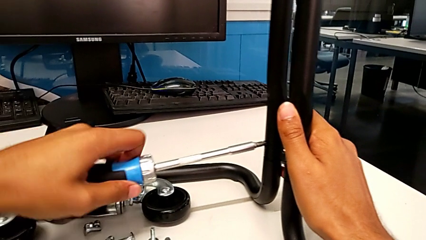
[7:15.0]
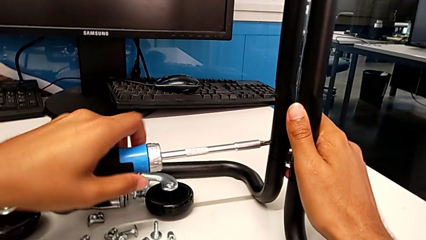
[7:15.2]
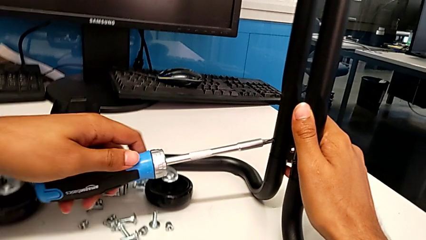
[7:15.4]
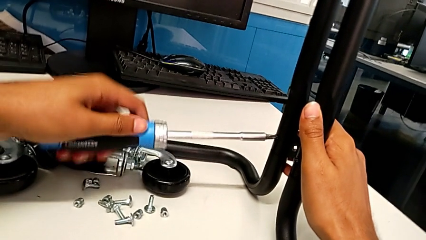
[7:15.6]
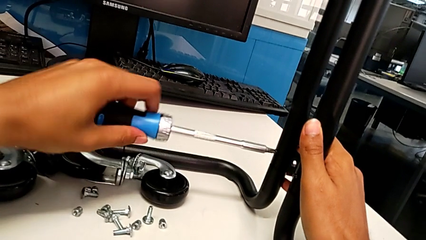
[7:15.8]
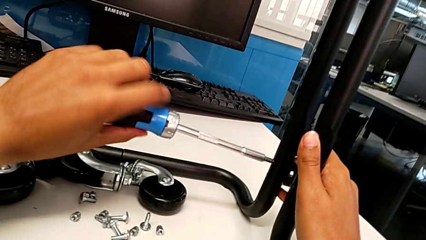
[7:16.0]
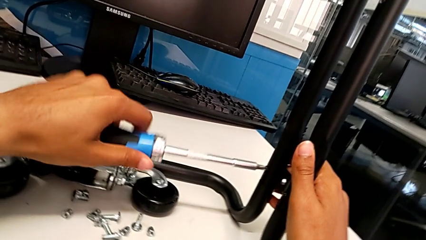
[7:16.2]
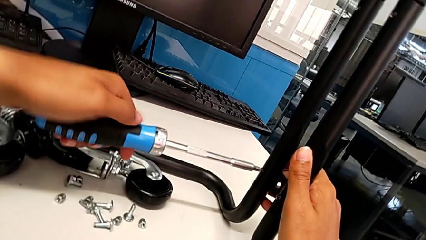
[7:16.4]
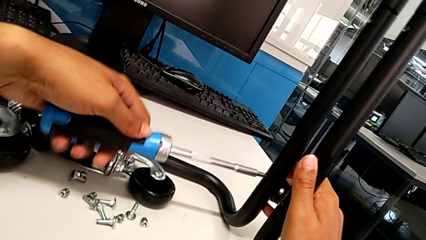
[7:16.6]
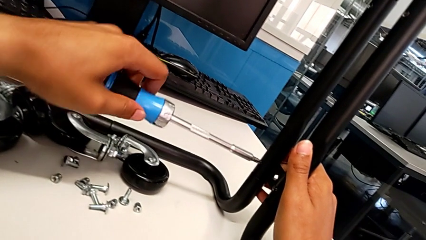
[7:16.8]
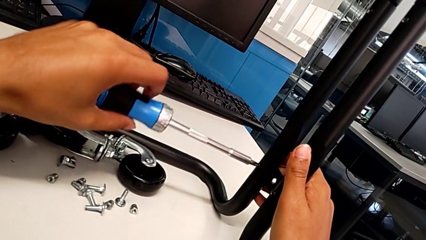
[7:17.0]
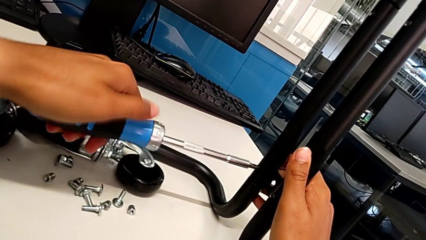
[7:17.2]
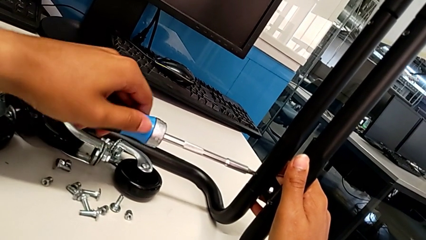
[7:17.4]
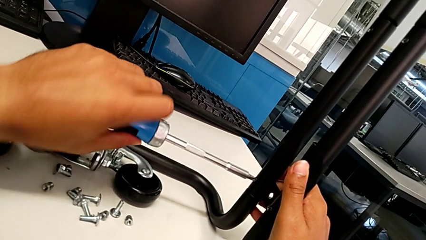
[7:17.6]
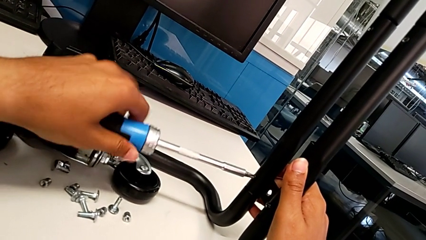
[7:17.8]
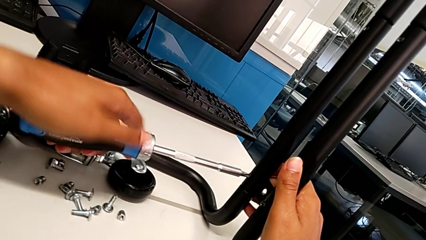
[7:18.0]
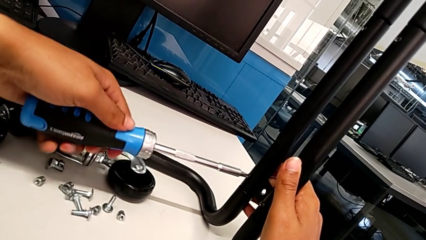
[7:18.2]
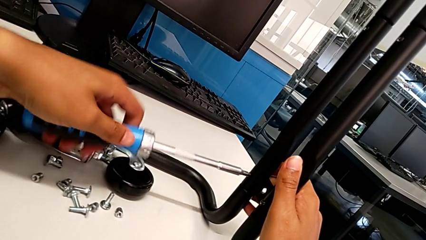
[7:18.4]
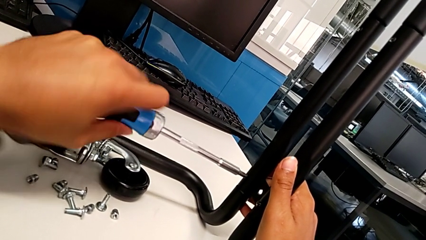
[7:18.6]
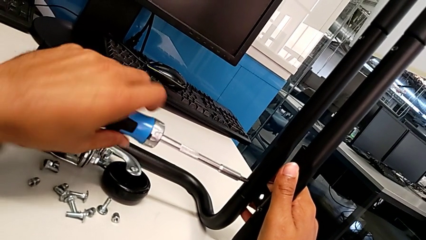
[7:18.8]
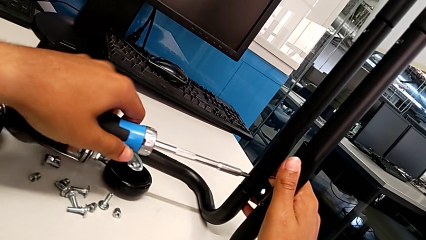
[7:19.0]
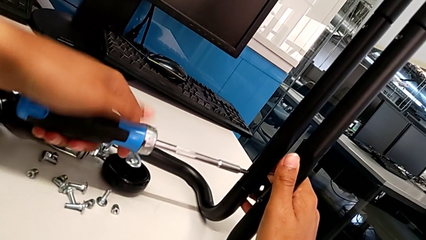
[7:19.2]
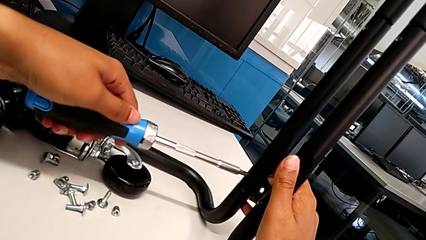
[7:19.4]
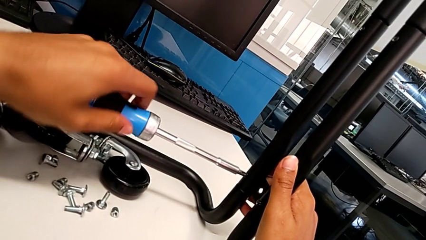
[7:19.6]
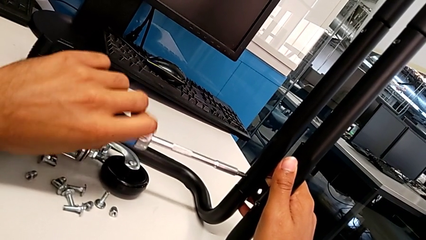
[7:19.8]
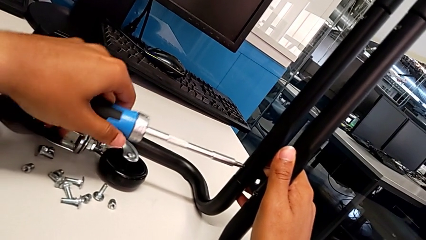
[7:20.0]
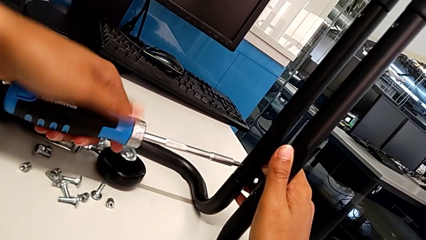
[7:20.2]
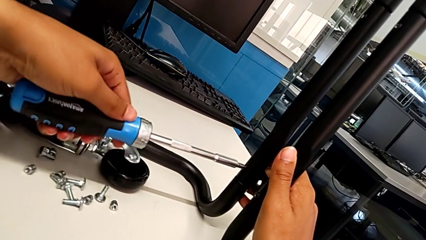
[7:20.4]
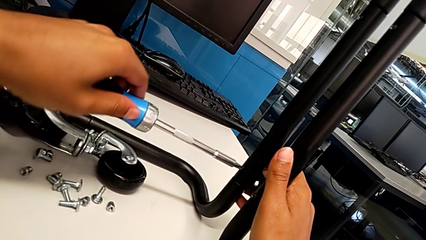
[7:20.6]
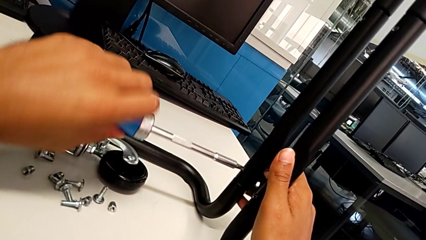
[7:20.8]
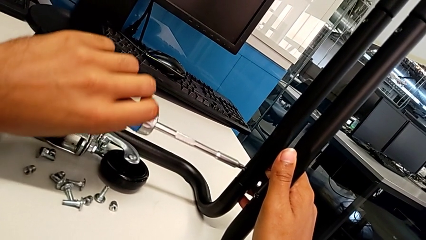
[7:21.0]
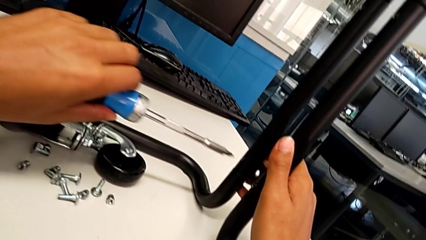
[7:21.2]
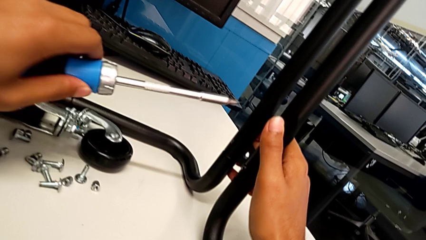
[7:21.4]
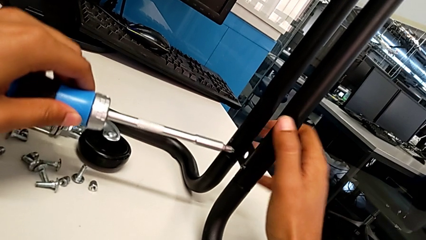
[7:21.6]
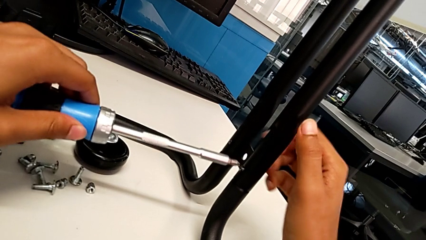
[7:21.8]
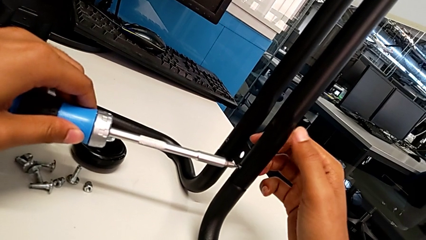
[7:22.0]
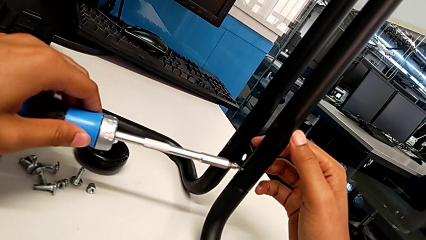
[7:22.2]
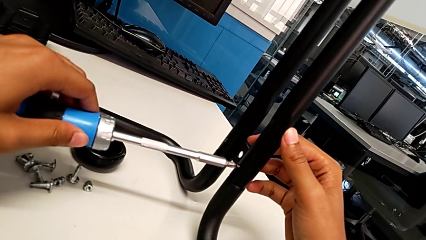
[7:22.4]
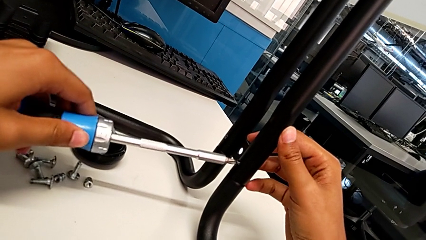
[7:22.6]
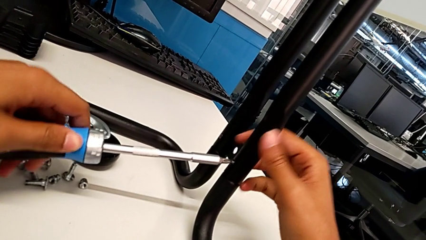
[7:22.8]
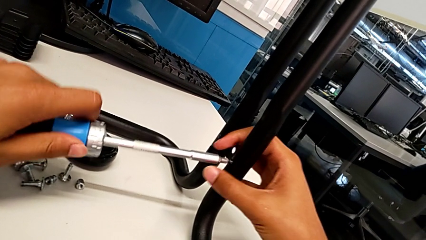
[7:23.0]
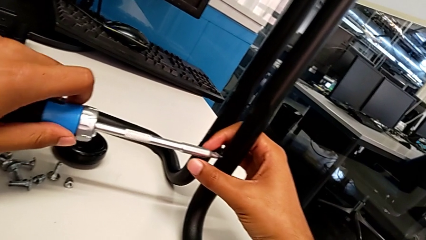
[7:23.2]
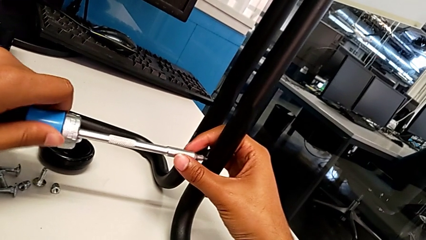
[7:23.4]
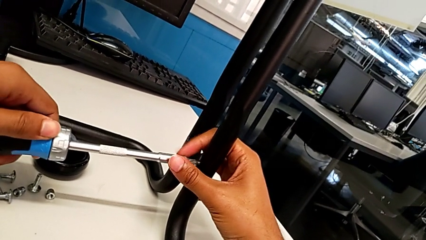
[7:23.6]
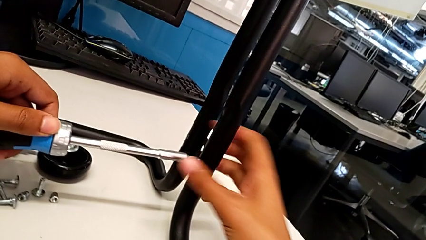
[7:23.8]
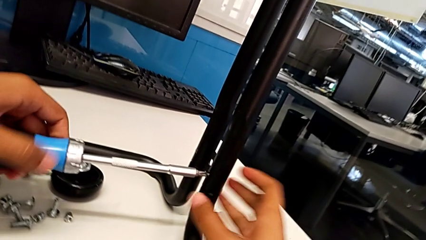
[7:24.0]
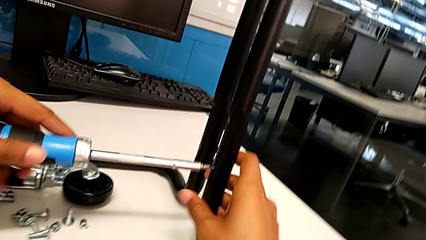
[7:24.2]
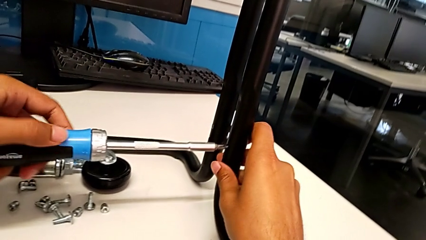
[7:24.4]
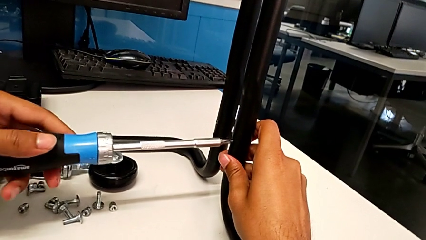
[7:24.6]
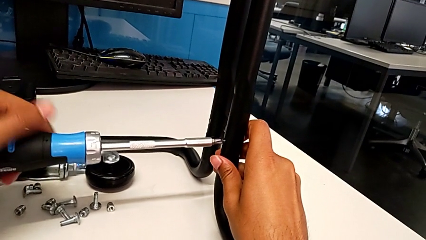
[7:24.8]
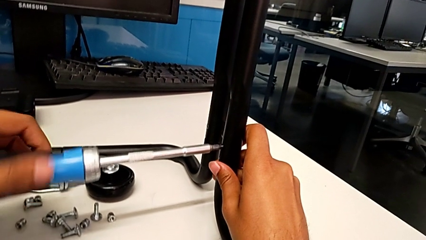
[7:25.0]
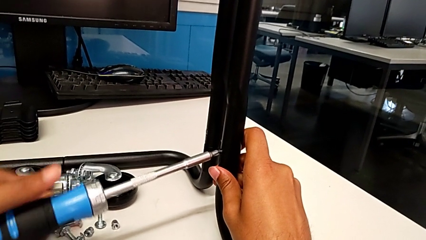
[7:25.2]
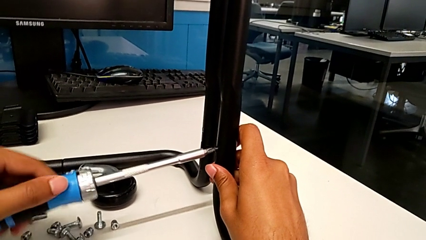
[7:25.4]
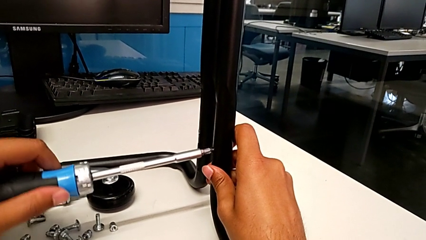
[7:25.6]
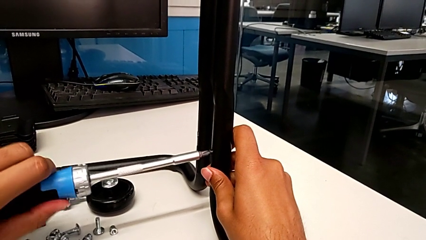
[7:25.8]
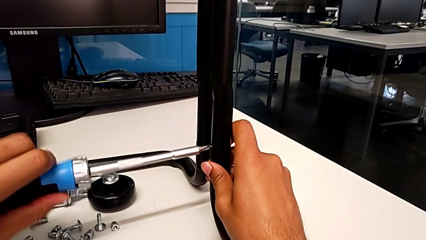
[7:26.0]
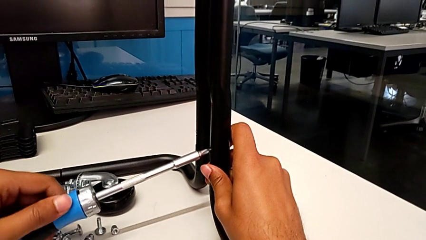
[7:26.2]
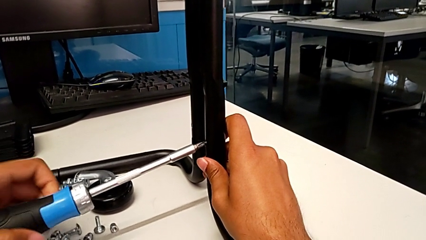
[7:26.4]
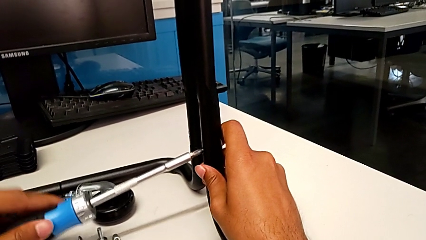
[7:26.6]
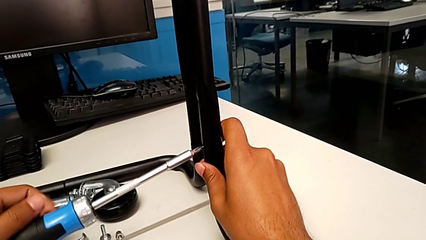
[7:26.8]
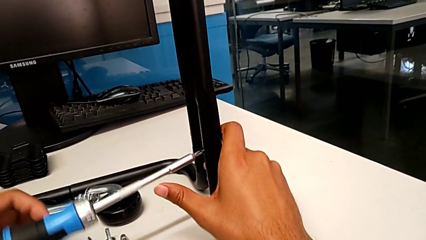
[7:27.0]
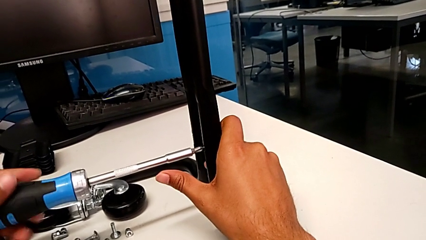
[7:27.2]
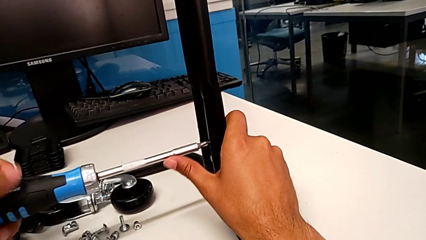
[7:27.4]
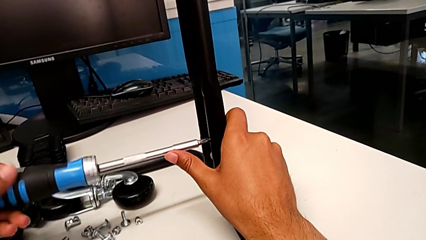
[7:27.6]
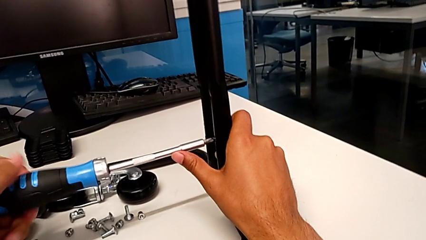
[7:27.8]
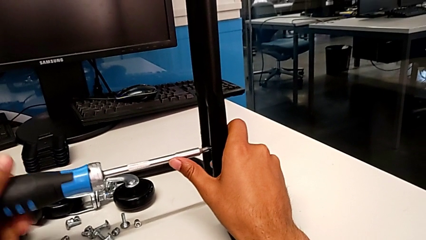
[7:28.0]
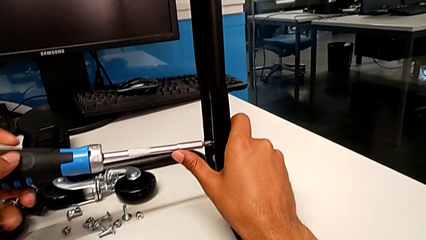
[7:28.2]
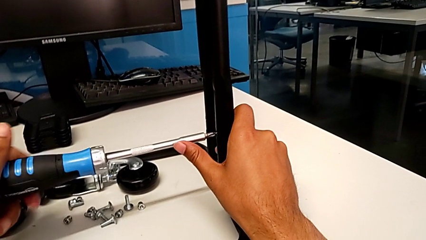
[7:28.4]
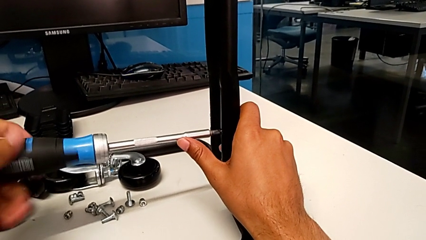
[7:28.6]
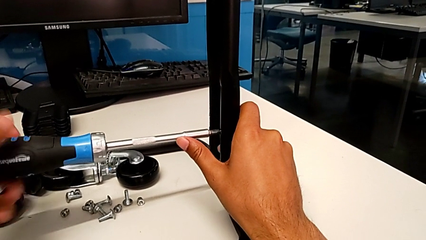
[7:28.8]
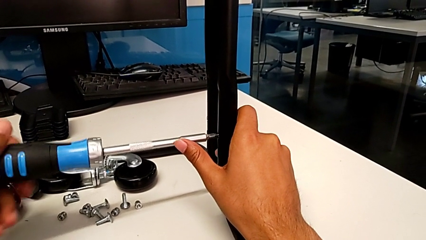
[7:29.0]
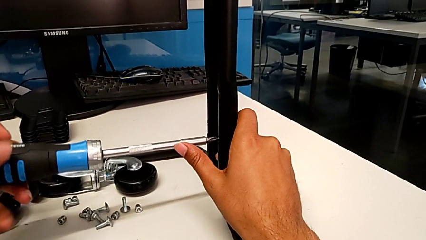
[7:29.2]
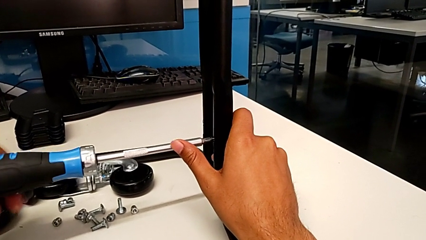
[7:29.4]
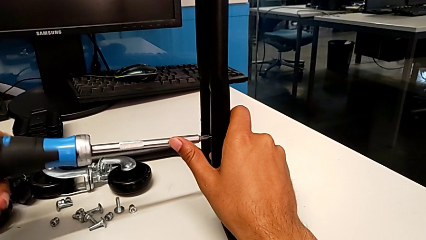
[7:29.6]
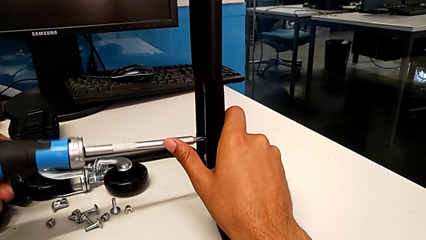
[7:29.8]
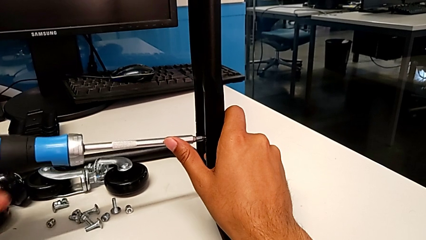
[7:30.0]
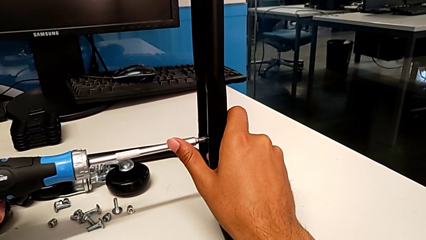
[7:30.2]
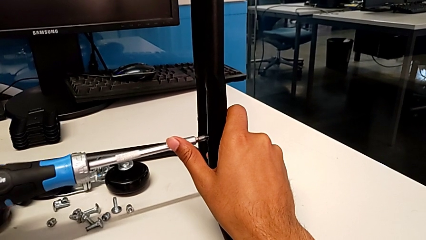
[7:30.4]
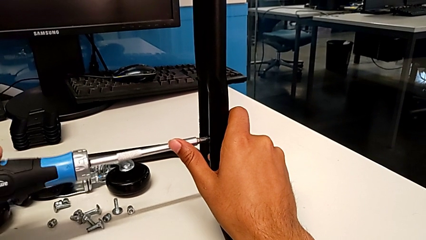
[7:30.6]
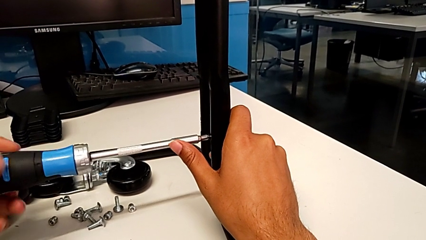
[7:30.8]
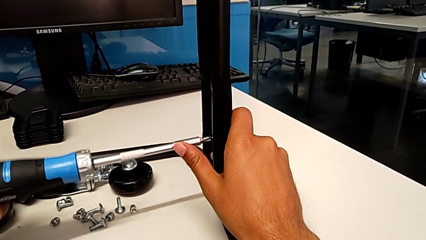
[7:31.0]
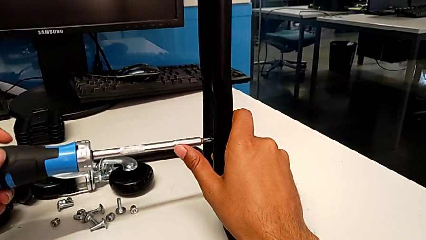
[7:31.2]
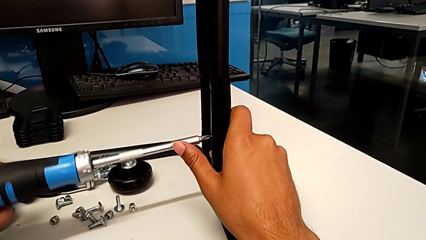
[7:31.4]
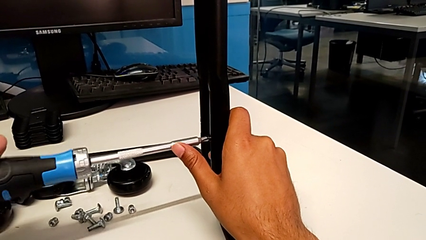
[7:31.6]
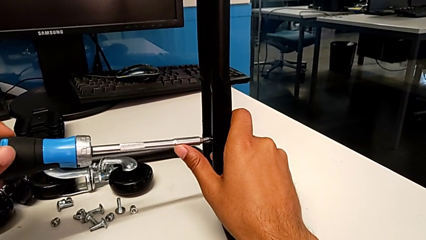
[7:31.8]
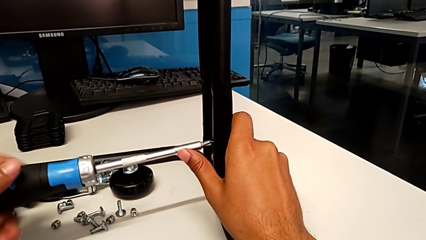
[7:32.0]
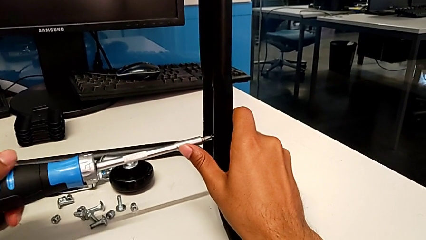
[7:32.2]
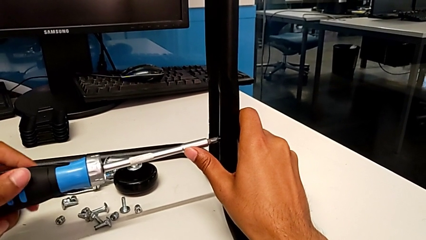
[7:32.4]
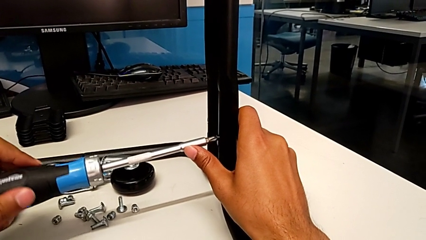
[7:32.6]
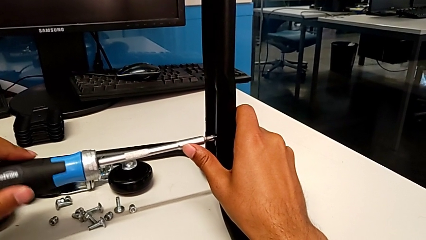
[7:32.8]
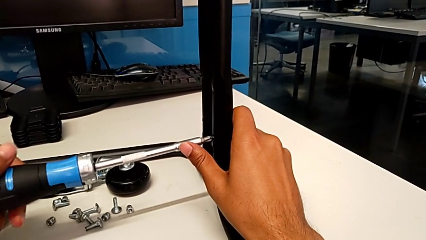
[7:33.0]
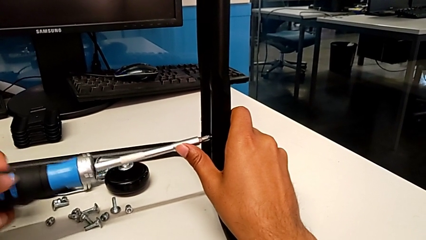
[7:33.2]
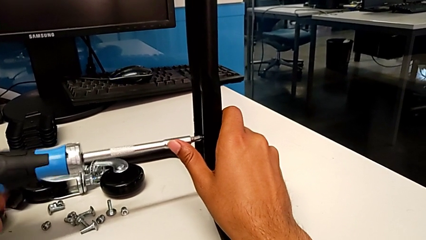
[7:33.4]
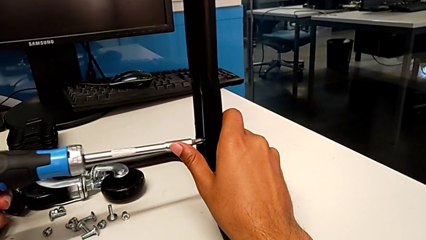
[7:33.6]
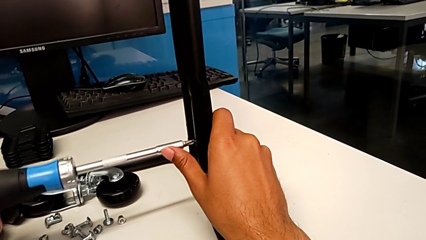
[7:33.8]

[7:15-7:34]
The camera wearer is screwing the second bracket. They keep screwing the eighth screw.
